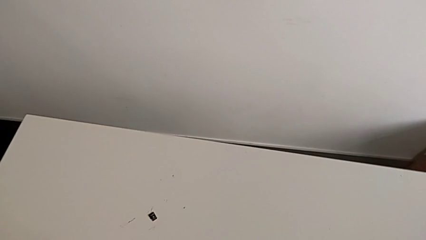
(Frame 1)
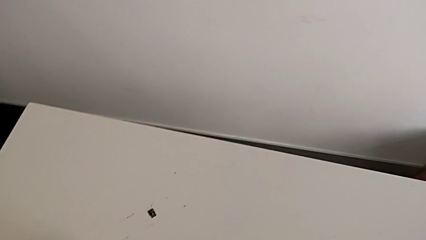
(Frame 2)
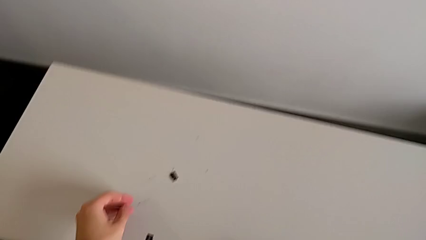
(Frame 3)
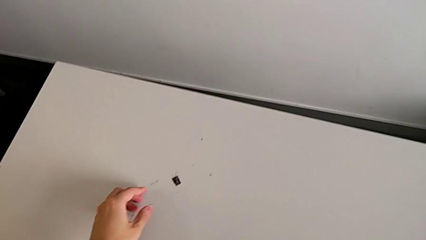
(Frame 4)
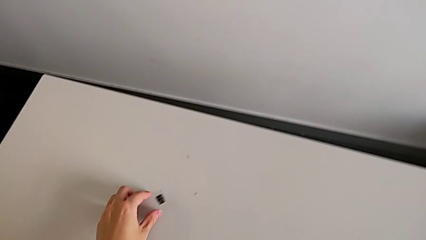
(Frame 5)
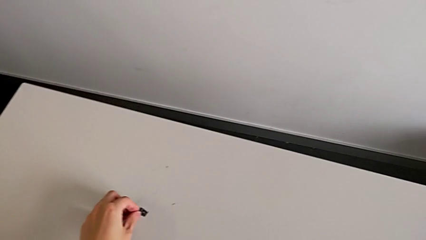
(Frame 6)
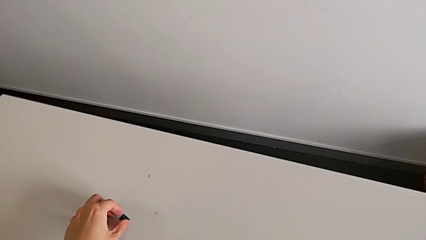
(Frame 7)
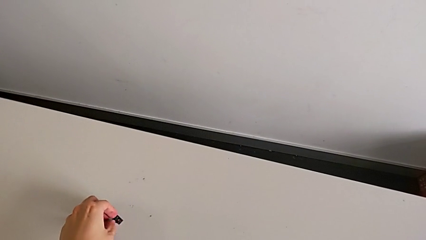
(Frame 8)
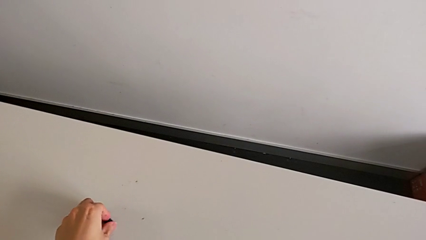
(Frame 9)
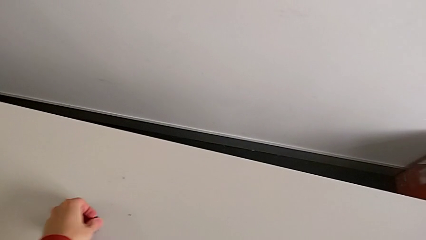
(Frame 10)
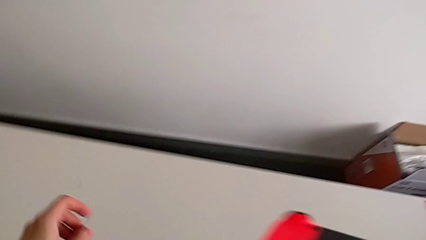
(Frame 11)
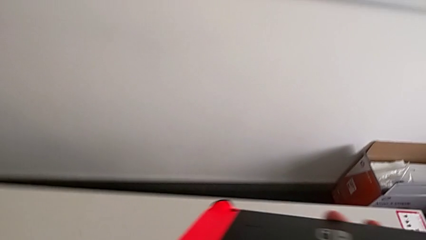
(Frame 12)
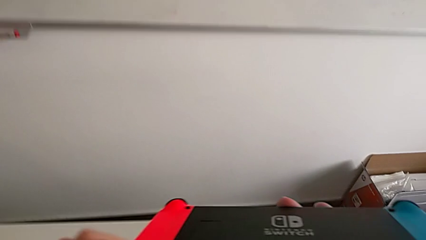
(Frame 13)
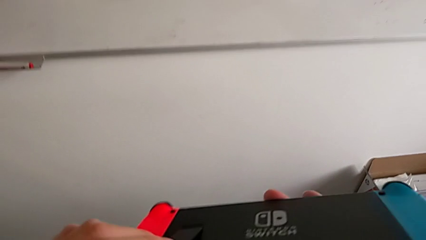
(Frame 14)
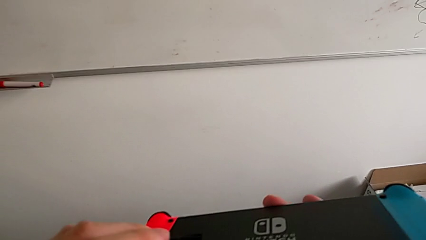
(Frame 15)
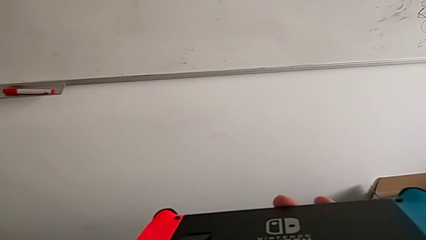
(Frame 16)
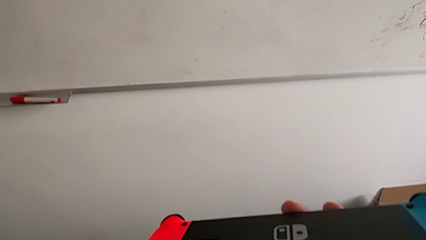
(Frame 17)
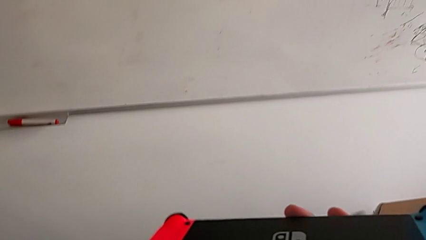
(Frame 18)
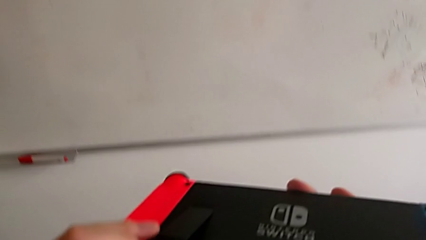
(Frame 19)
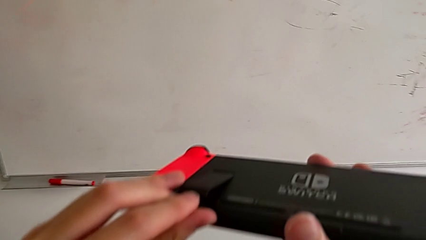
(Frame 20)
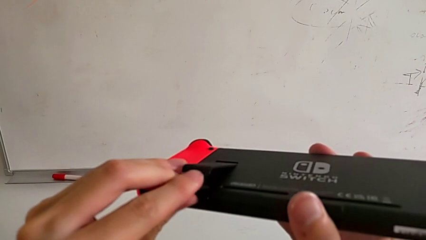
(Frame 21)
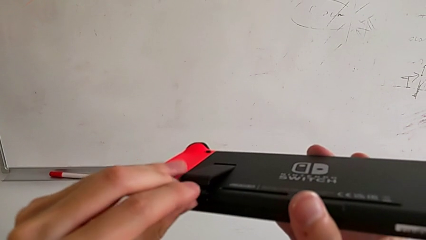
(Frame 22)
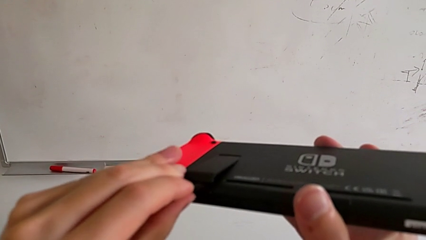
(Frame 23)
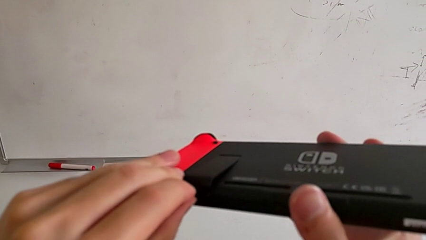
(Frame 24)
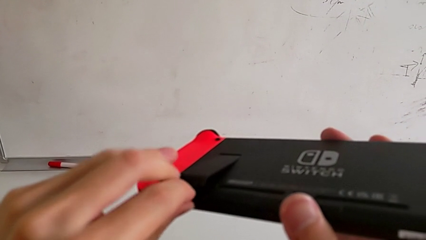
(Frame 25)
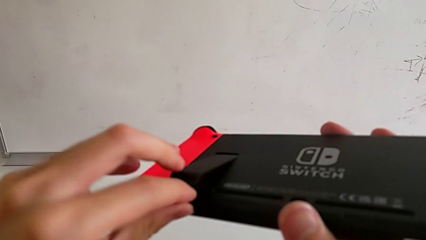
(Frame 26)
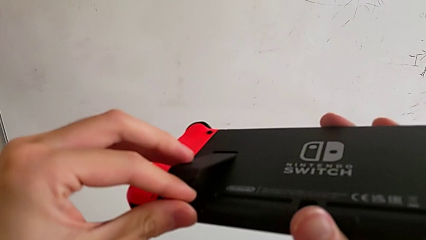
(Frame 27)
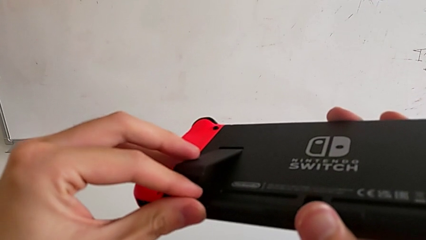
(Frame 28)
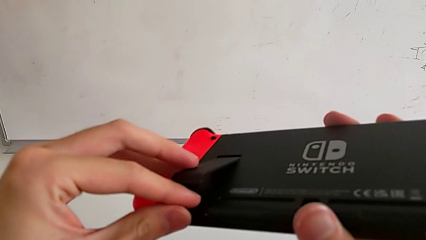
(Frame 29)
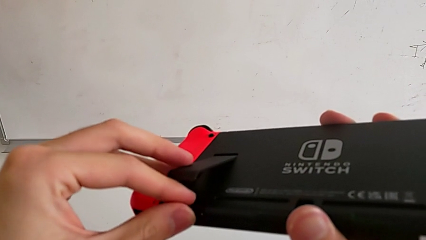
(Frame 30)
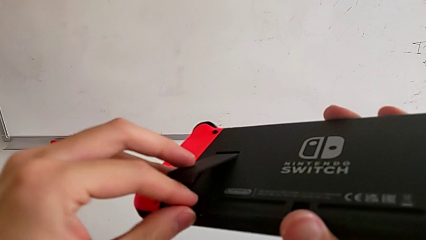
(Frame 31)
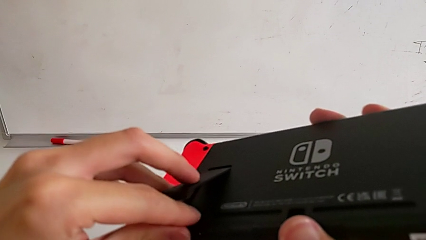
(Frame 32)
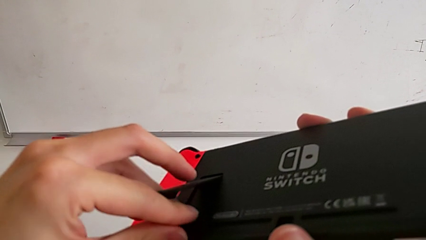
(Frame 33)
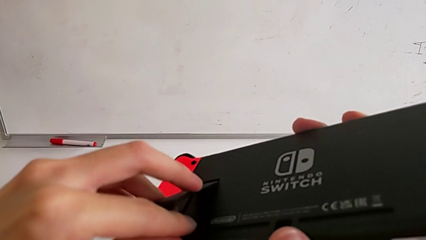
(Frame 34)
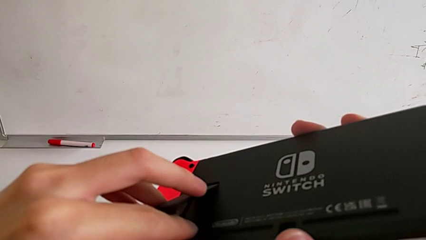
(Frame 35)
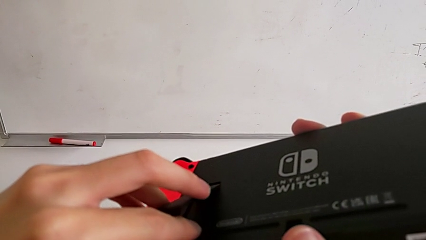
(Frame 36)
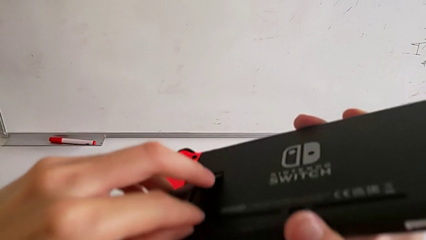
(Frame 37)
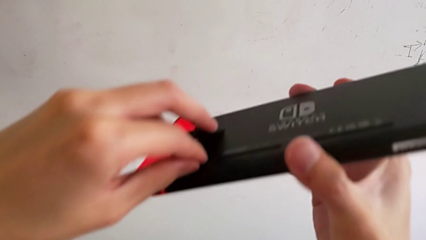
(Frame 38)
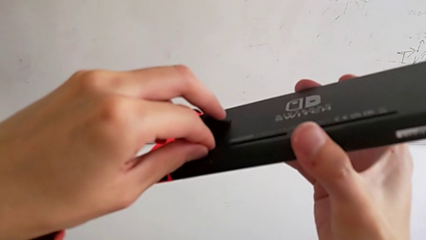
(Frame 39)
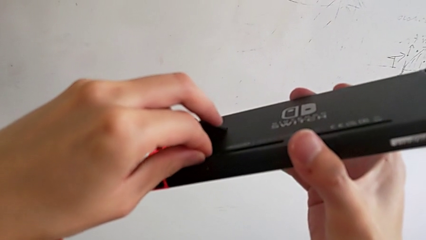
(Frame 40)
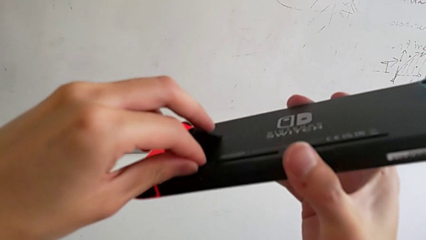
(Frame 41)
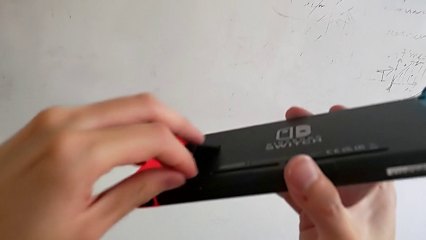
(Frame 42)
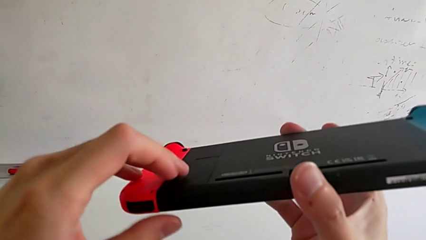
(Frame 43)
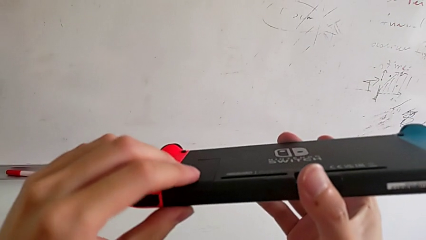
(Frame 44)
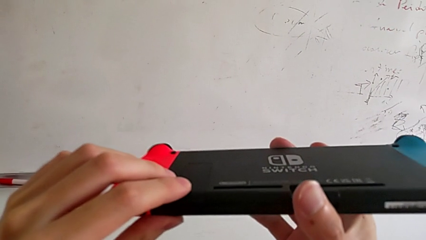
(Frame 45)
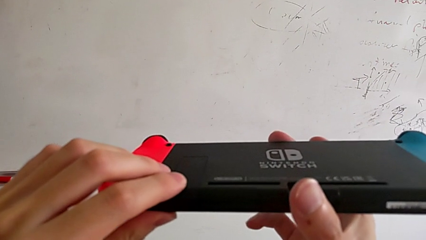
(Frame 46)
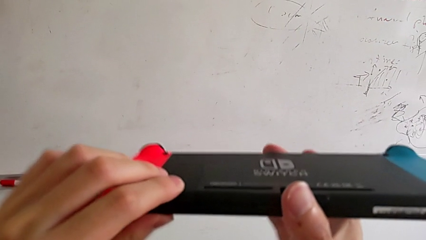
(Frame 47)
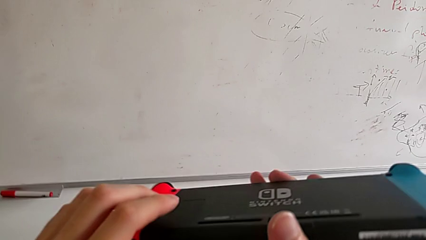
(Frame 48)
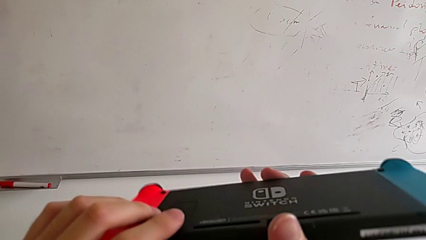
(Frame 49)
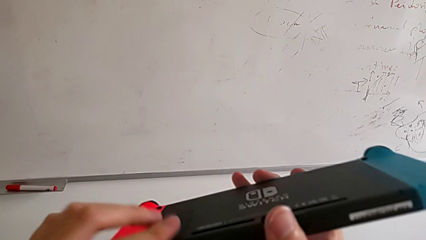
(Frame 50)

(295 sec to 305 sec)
The camera wearer is changing the SD card. They insert the bottom SD card.

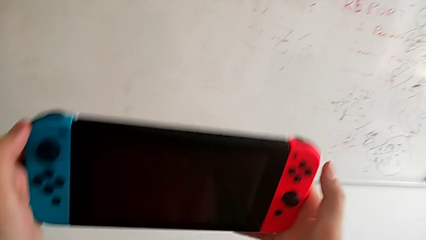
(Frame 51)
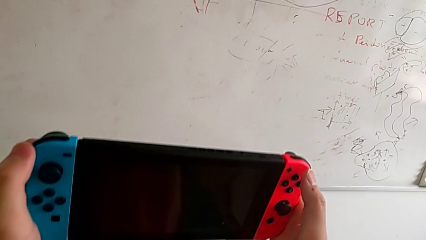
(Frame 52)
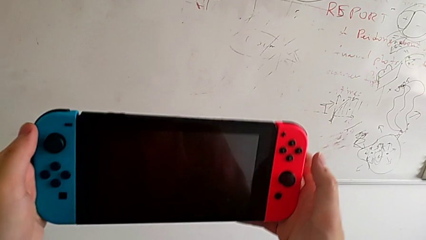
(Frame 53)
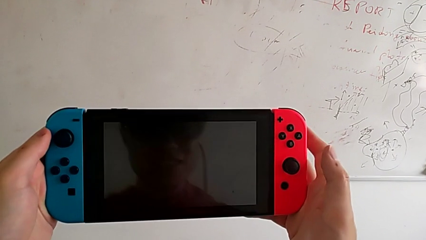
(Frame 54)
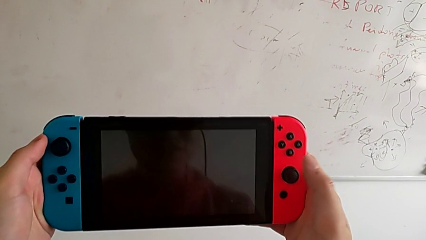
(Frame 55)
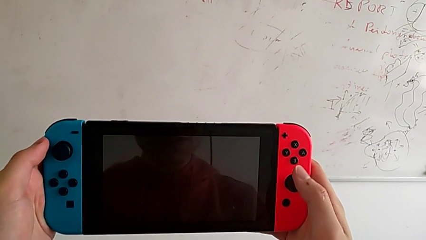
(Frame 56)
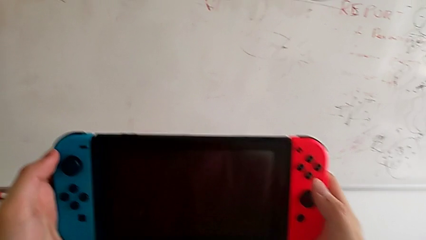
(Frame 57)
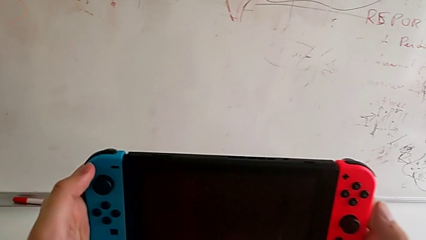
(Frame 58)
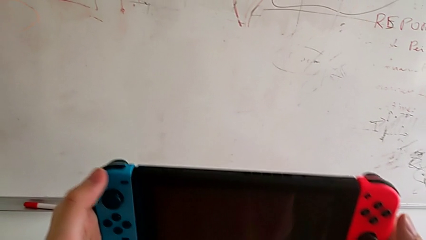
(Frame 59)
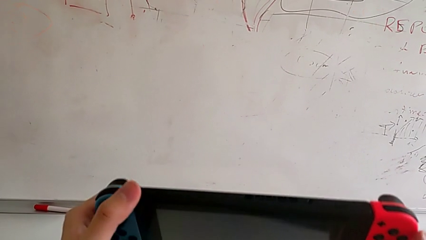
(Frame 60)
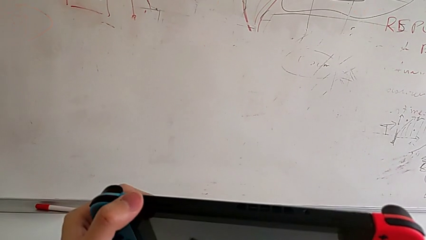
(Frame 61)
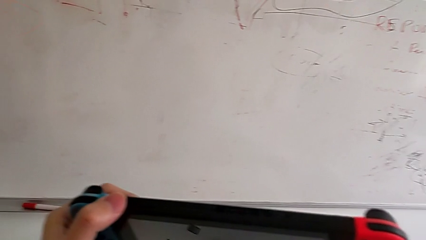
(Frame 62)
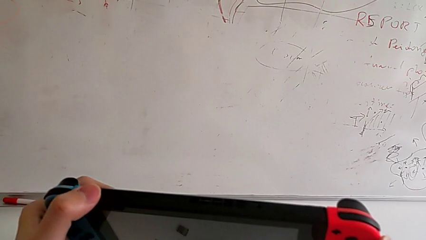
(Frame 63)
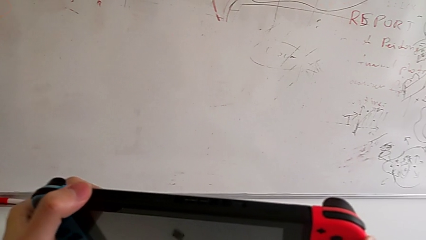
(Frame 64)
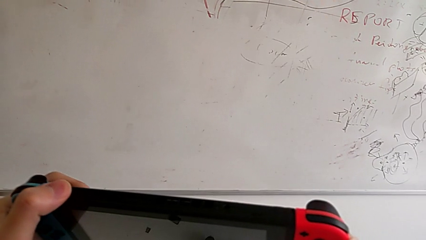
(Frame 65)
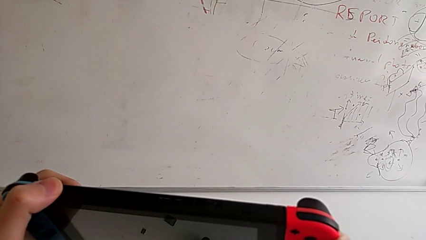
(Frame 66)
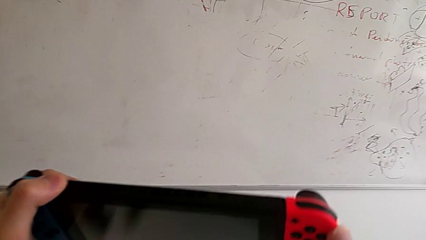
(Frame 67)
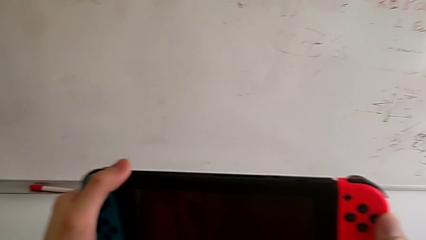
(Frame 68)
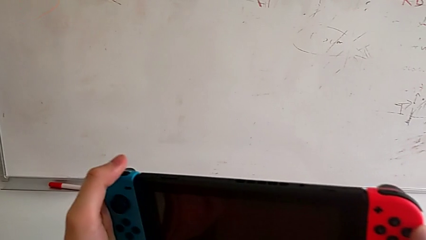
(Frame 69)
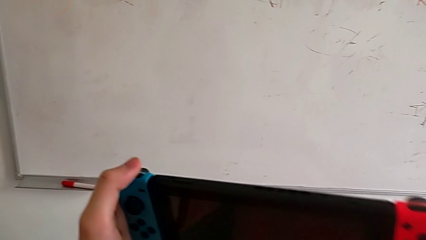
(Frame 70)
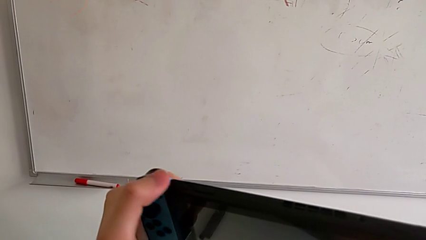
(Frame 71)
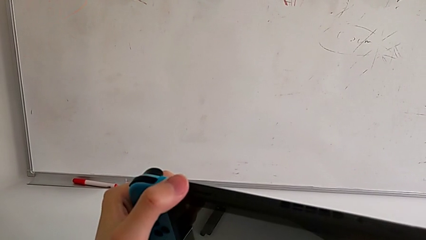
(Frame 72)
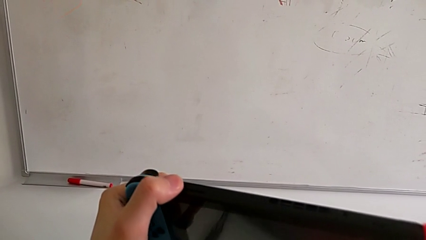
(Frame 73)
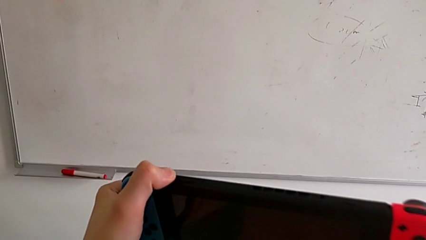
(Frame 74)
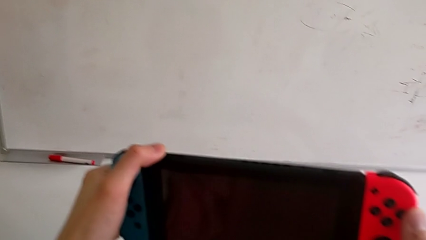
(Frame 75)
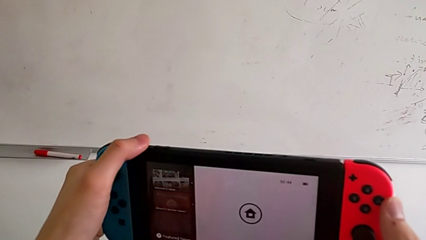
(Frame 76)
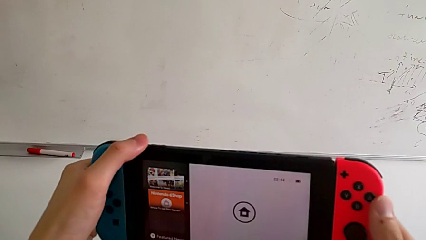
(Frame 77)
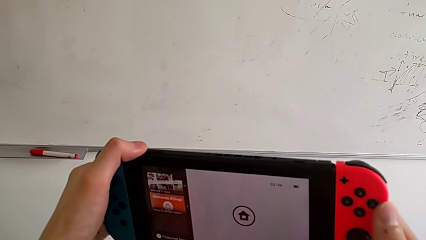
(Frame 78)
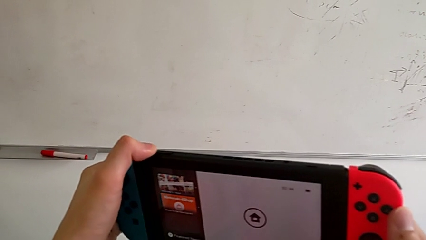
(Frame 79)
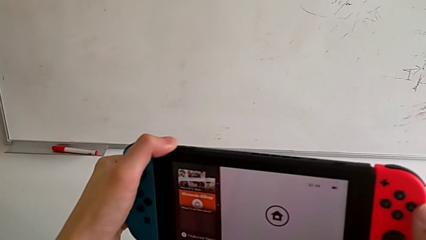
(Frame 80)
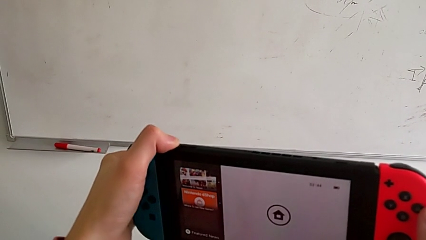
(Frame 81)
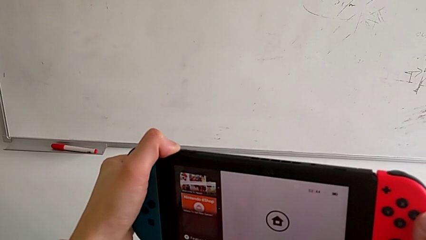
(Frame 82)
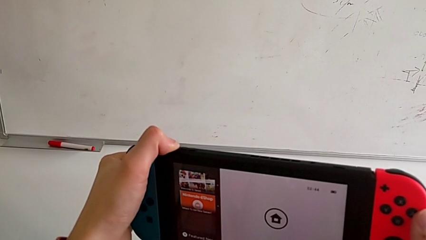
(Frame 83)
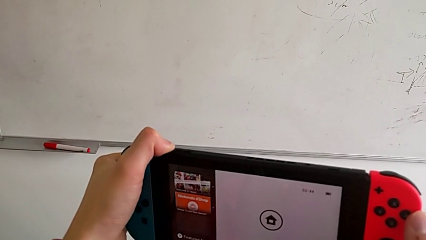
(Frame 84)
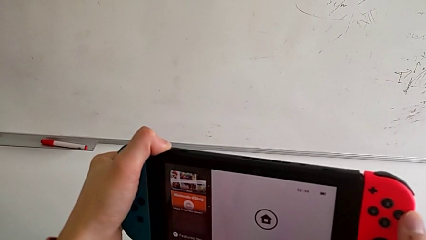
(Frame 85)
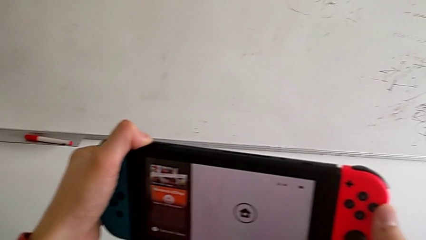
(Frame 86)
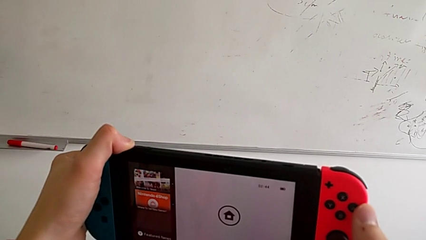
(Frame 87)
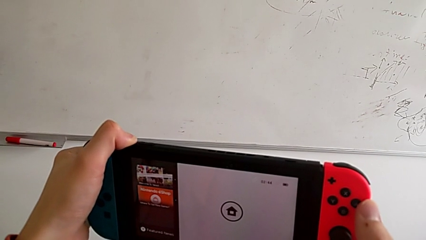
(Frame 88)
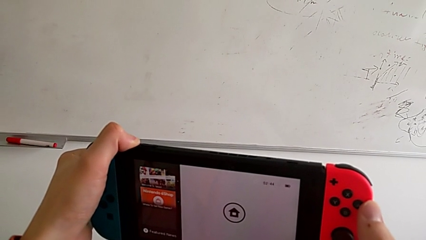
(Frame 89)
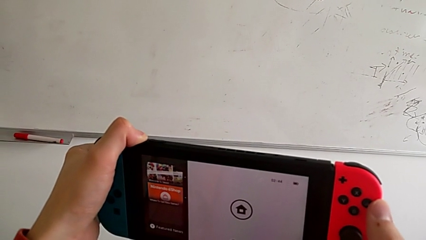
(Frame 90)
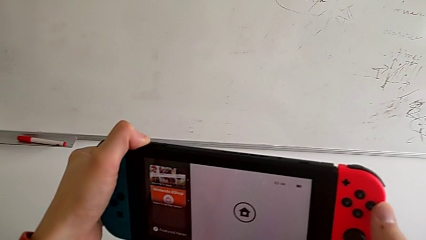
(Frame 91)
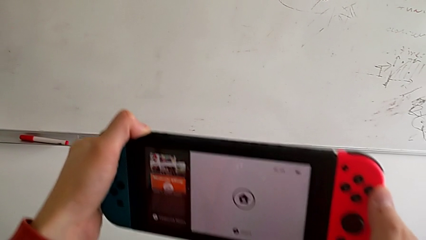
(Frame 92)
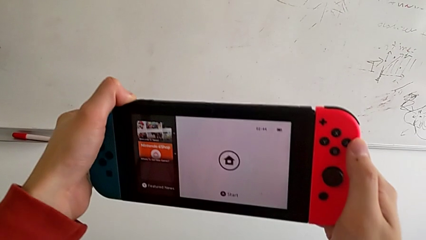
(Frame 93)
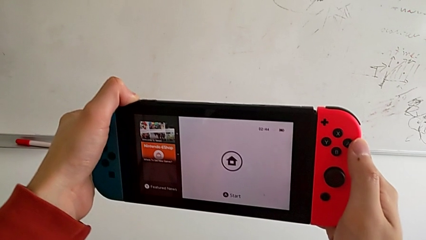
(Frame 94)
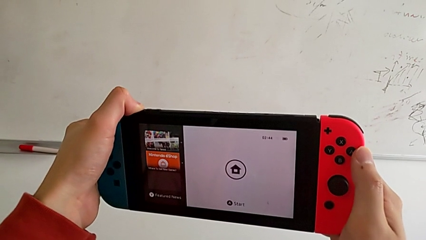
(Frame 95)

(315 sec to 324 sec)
The camera wearer is turning off the Nintendo Switch. They begin to click the top button.
